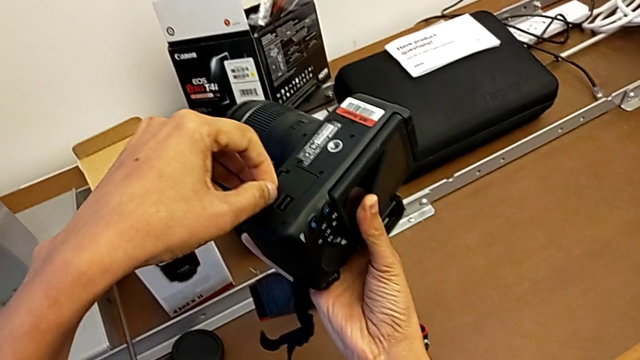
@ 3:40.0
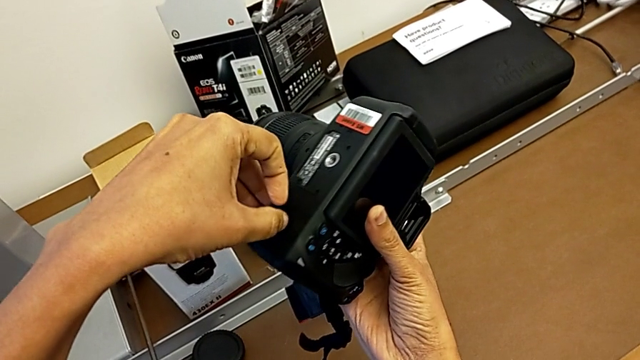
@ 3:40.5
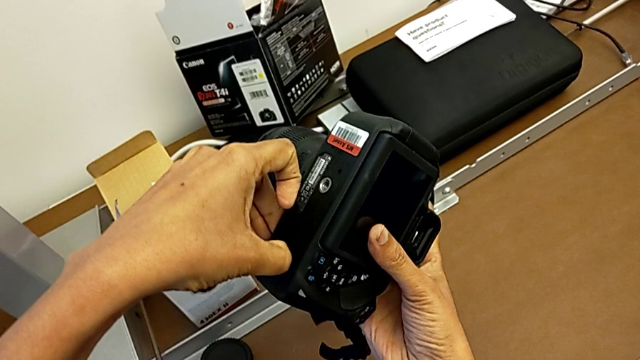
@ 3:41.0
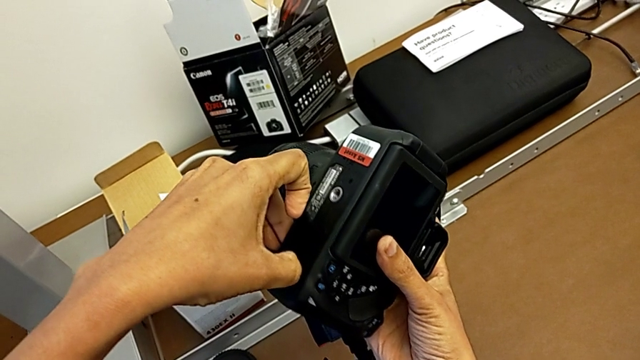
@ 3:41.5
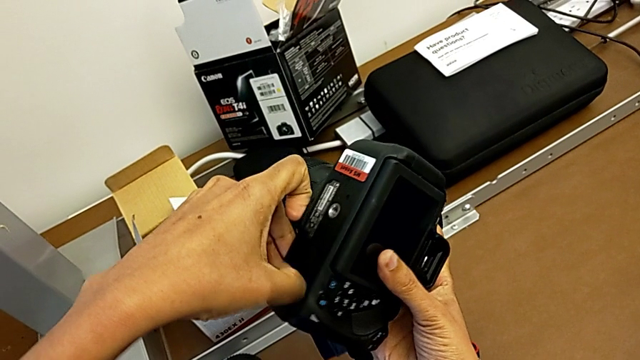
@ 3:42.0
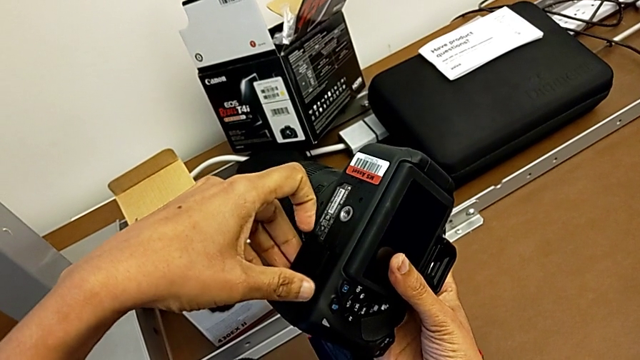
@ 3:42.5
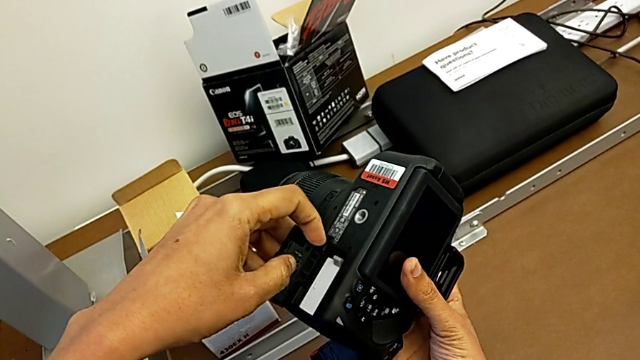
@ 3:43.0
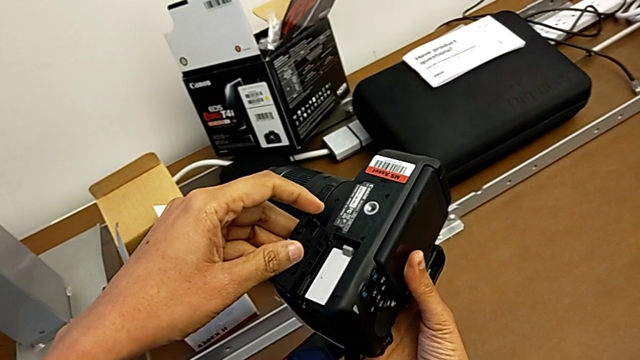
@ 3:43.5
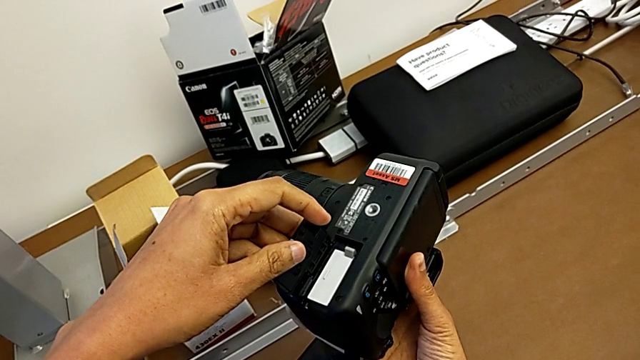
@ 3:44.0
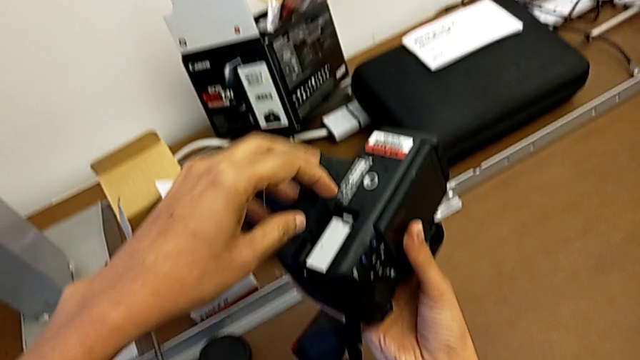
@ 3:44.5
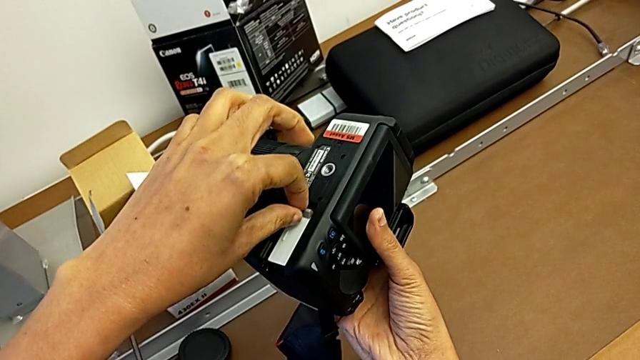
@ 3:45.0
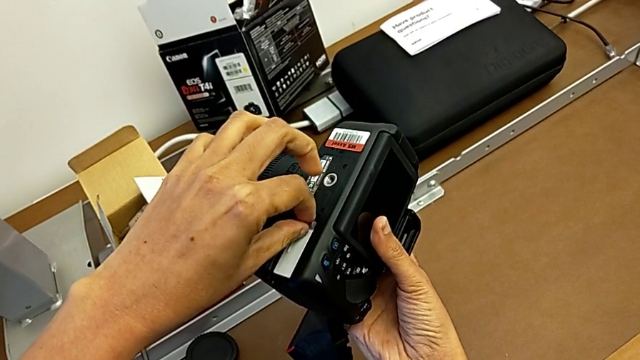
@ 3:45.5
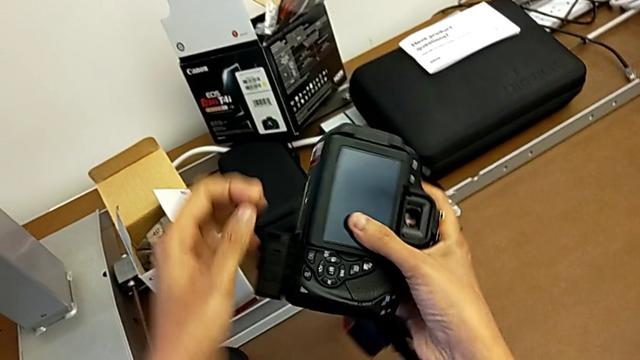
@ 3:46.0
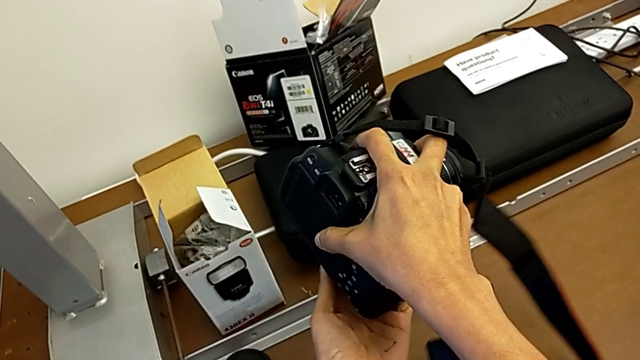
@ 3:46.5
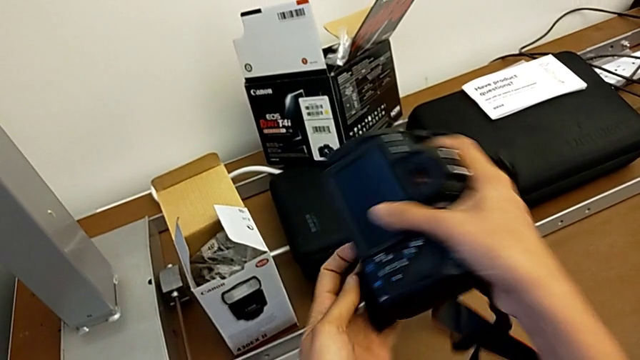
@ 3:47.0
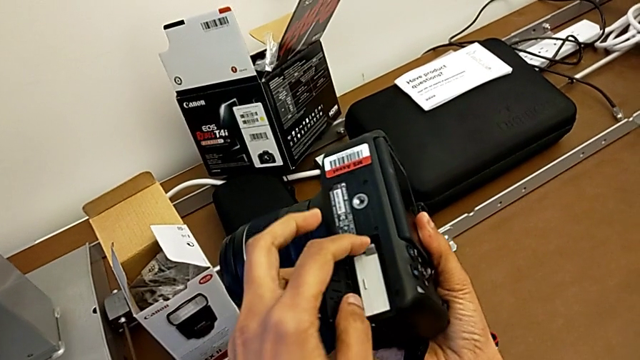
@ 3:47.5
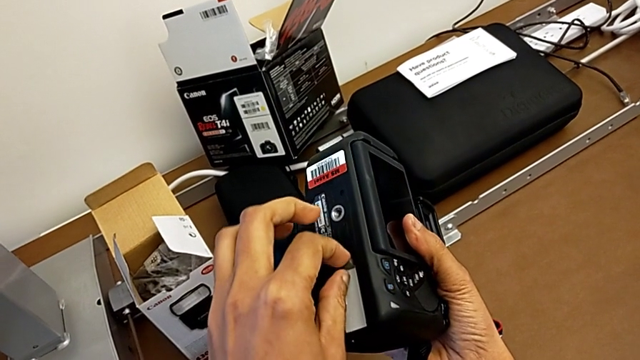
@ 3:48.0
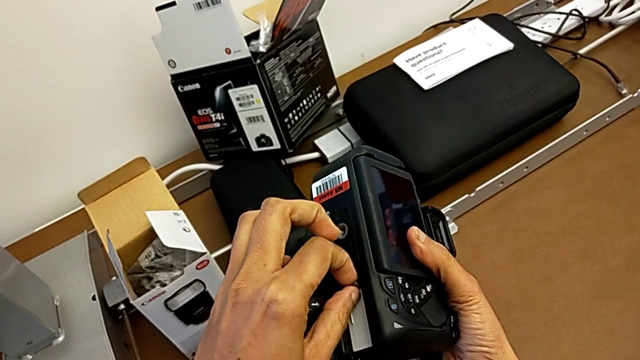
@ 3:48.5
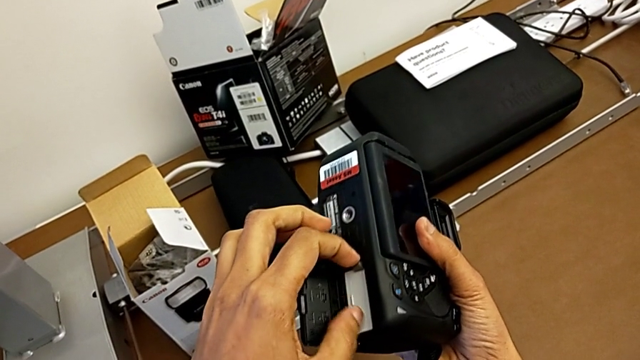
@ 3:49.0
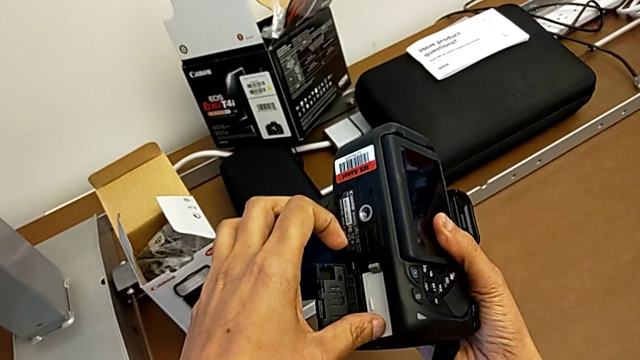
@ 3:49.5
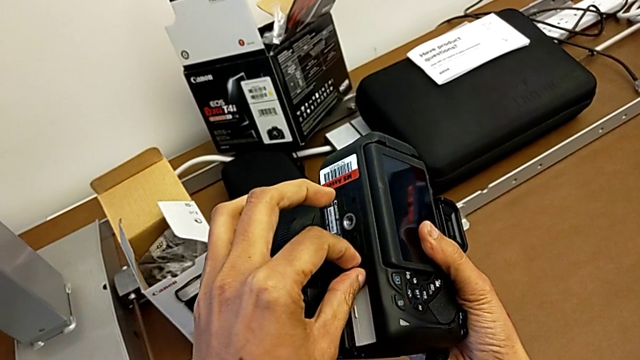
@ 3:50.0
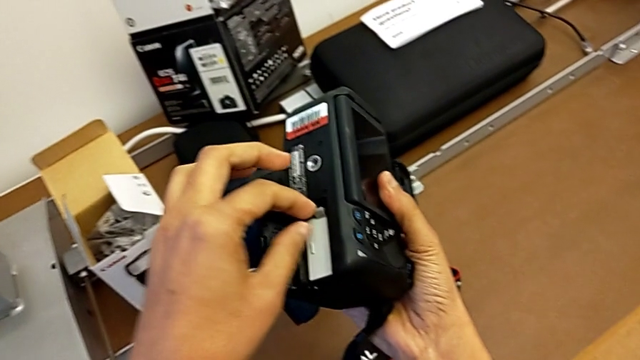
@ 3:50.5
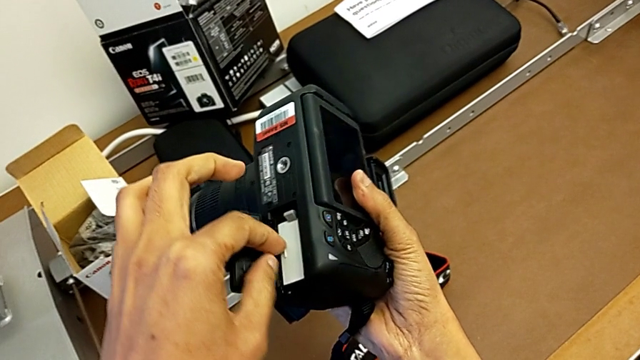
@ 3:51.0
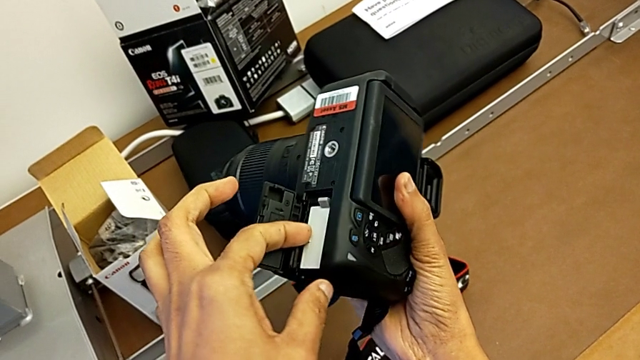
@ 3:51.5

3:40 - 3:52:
The camera wearer is changing the battery regularly. They press the battery lock, open the battery door, and wrongly pull the battery, rotate the DSLR and pull the battery.

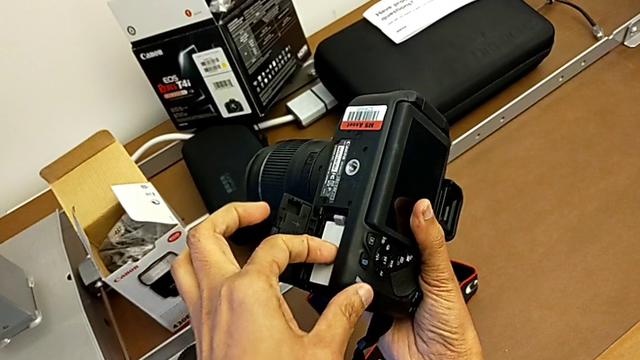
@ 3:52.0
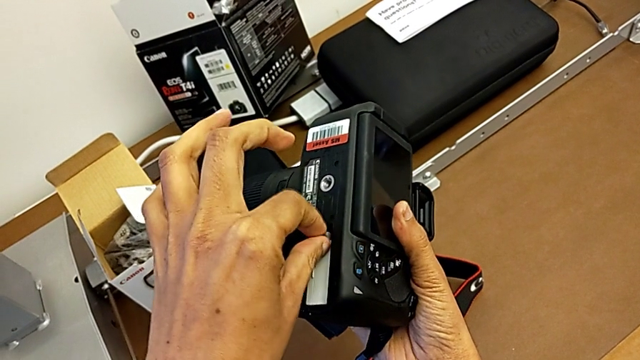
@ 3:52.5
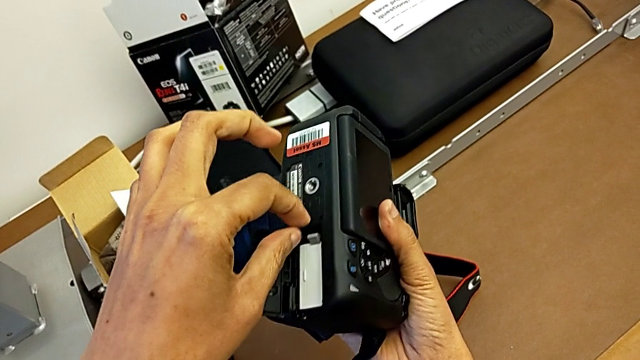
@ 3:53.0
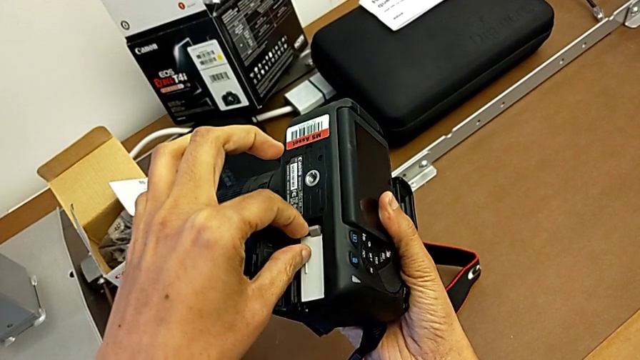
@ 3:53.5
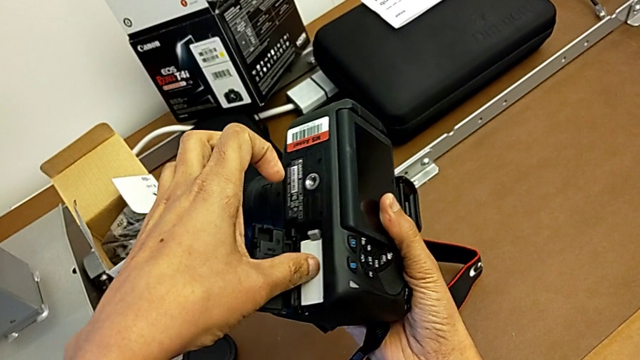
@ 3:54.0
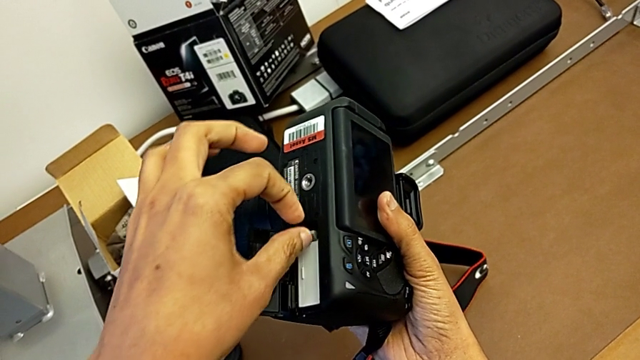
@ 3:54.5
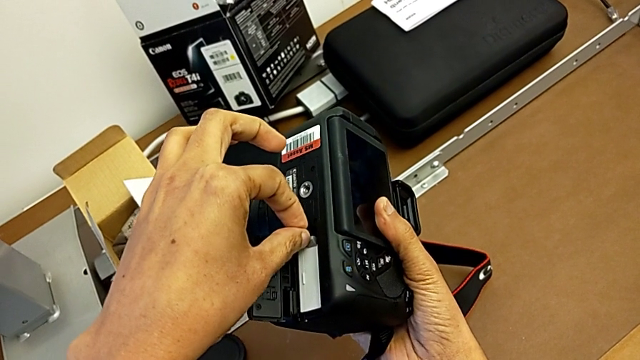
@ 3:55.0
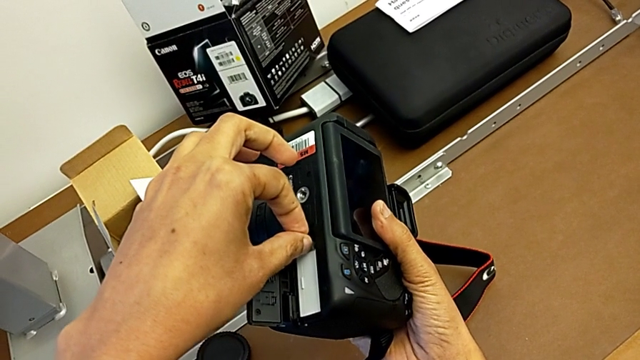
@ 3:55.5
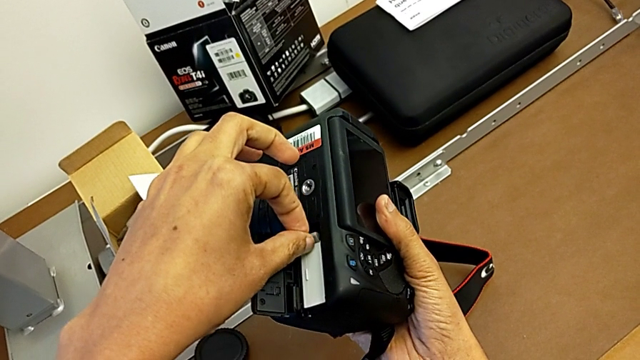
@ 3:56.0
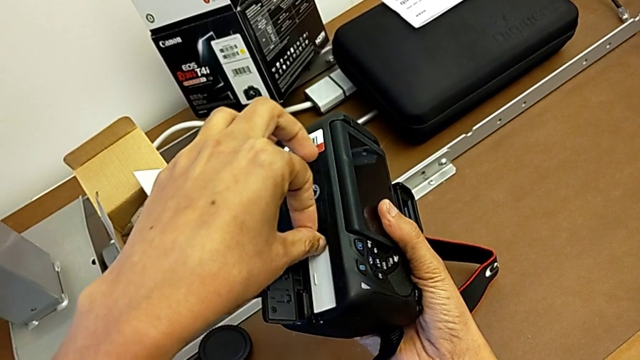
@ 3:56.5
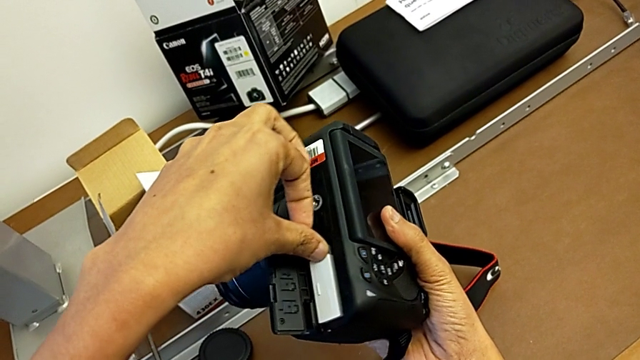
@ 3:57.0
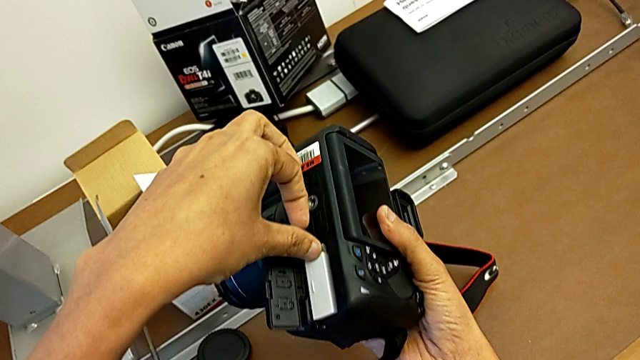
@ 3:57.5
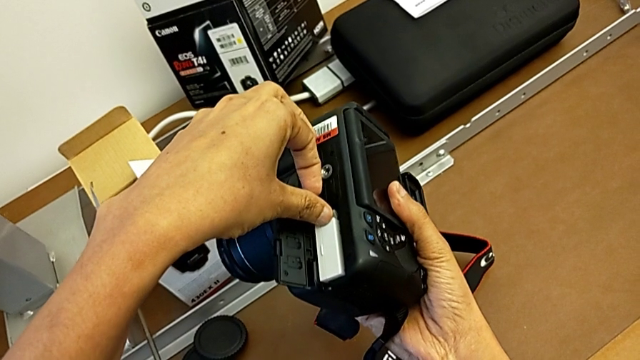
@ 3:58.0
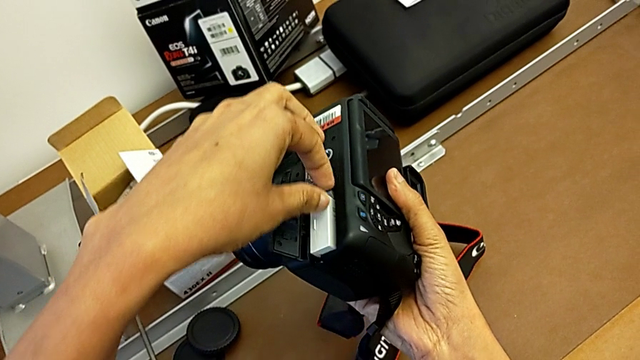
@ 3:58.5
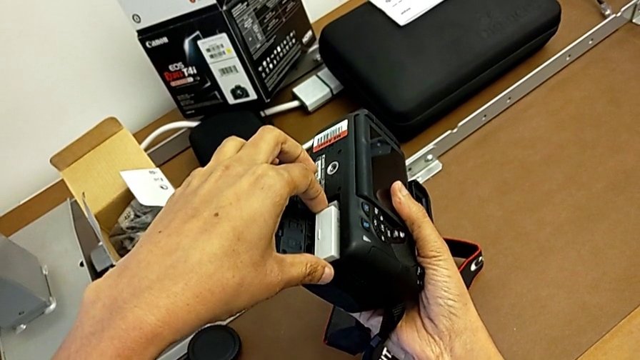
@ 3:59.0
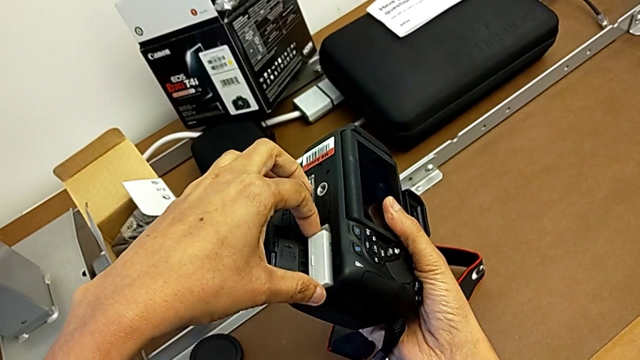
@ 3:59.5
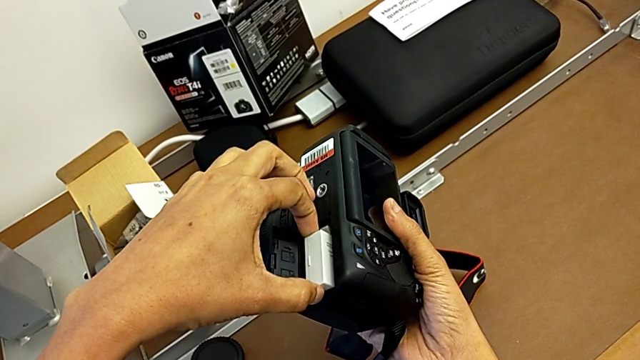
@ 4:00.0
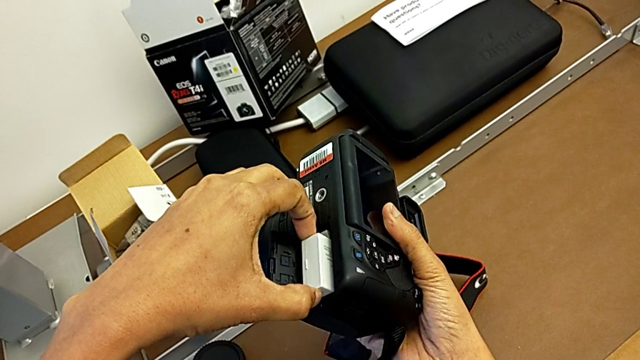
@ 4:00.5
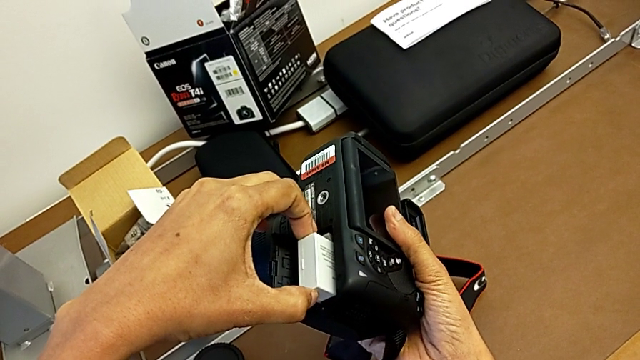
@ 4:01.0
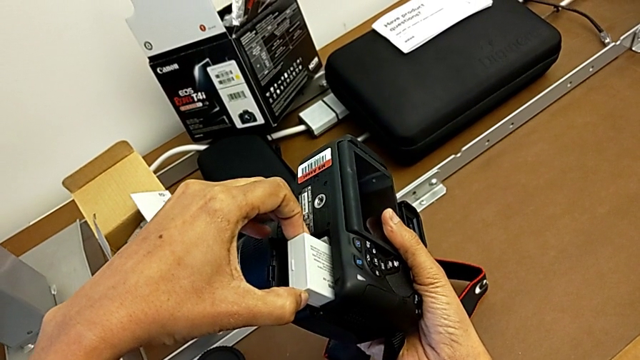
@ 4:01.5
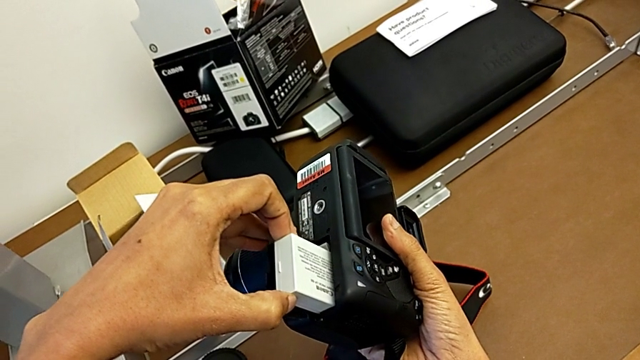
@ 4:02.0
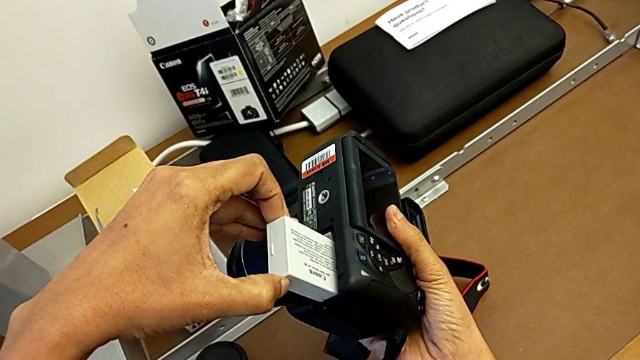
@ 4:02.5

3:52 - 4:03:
The camera wearer is changing the battery regularly. They push the gray battery and withdraw it.
